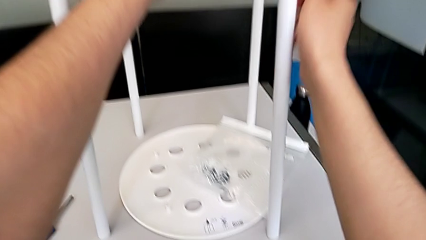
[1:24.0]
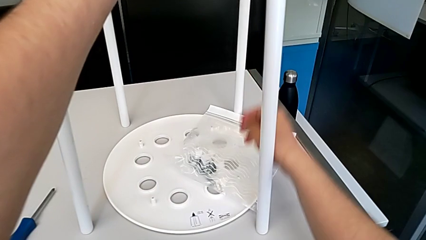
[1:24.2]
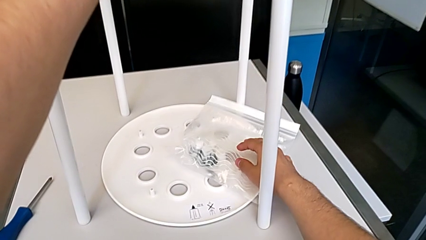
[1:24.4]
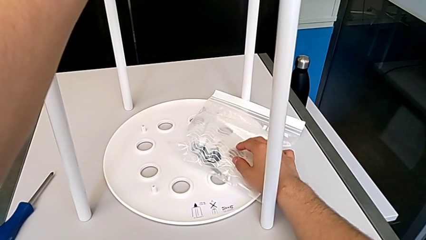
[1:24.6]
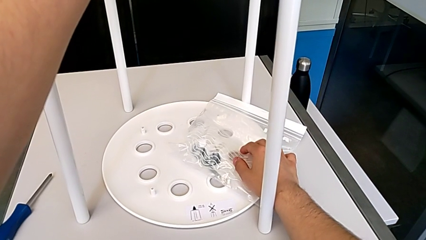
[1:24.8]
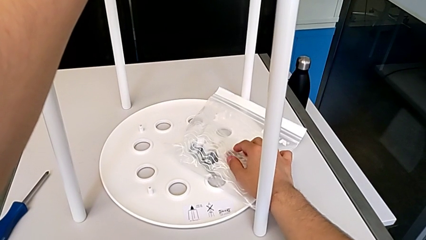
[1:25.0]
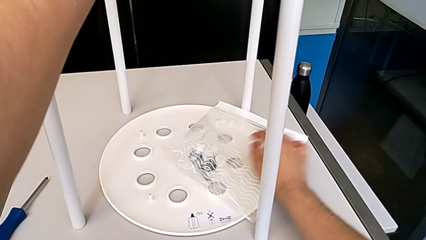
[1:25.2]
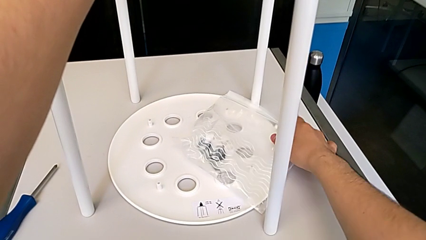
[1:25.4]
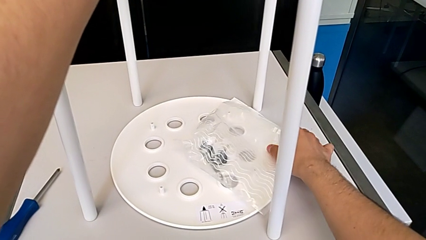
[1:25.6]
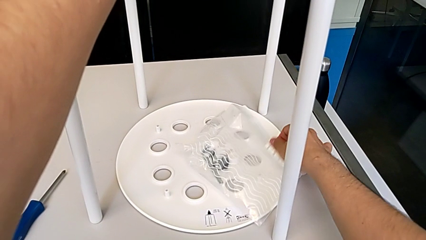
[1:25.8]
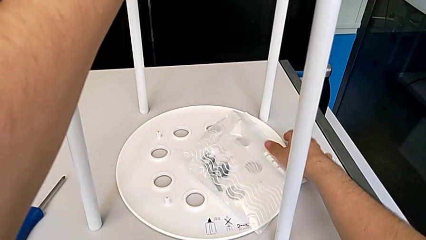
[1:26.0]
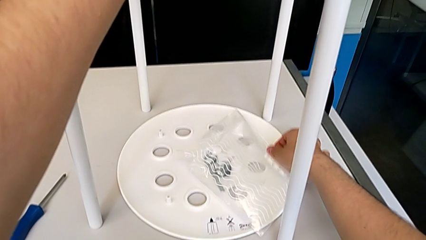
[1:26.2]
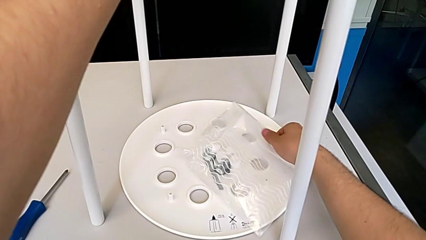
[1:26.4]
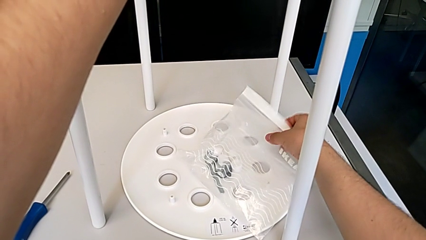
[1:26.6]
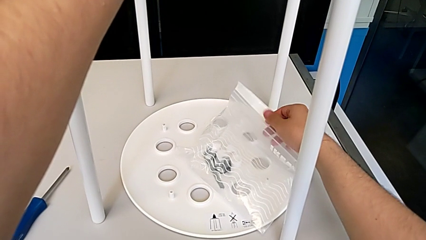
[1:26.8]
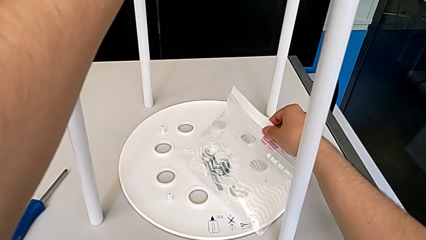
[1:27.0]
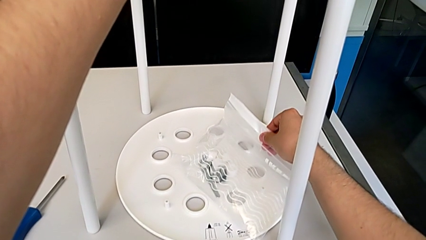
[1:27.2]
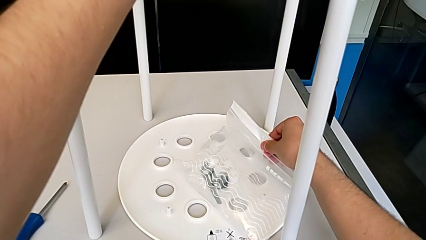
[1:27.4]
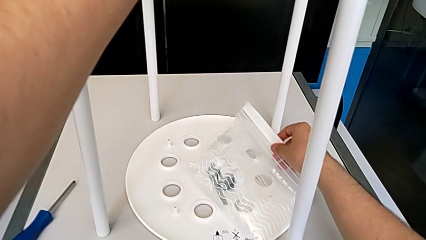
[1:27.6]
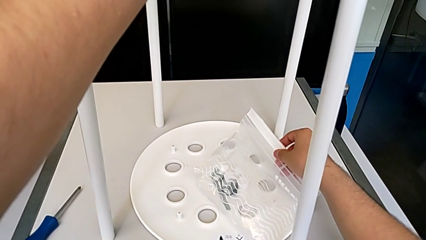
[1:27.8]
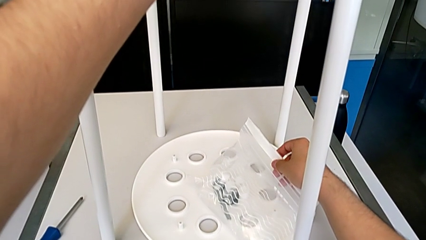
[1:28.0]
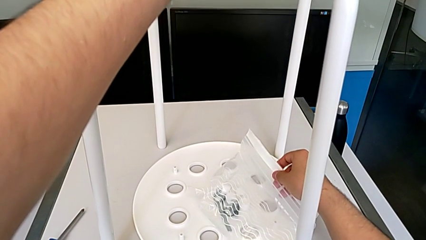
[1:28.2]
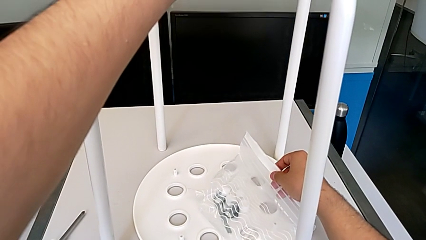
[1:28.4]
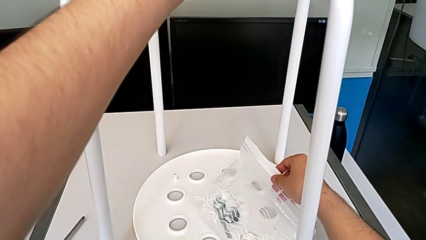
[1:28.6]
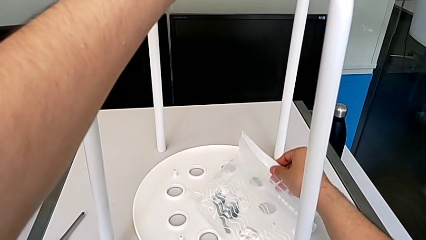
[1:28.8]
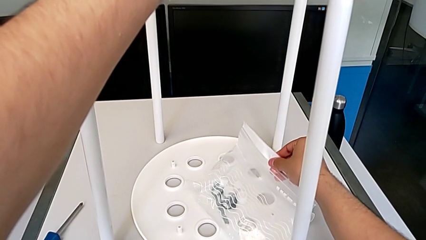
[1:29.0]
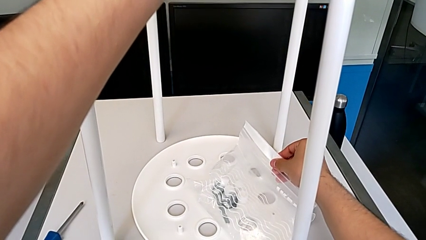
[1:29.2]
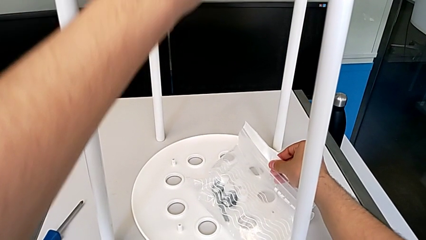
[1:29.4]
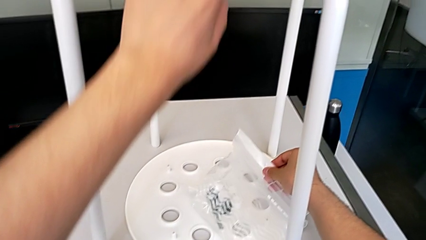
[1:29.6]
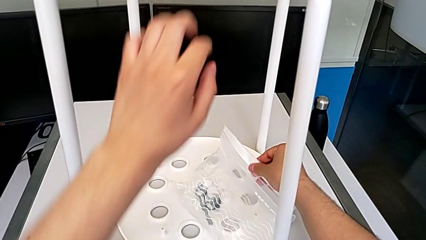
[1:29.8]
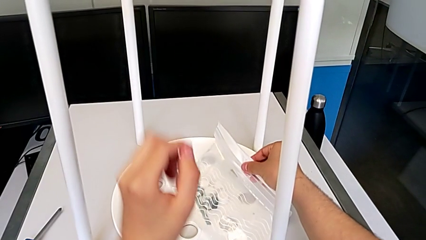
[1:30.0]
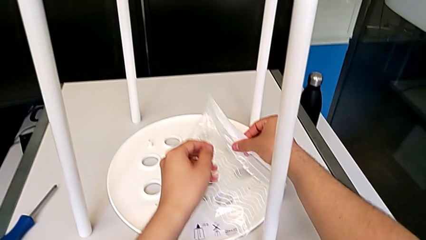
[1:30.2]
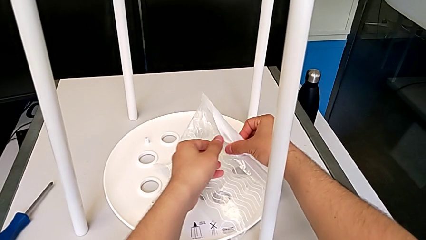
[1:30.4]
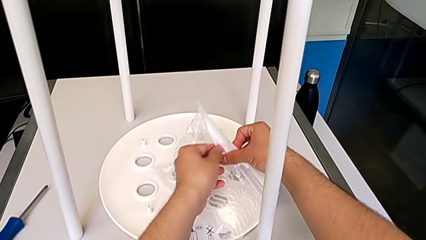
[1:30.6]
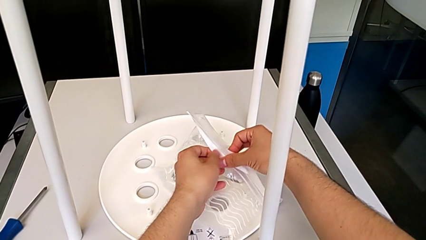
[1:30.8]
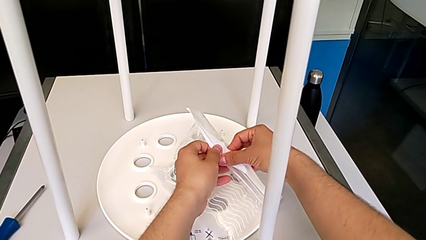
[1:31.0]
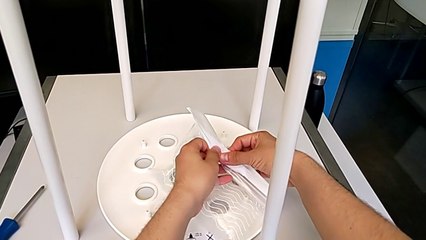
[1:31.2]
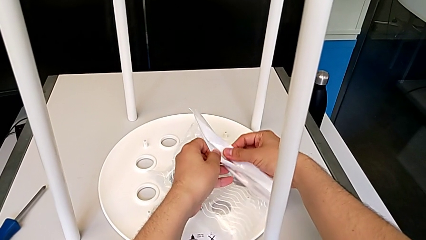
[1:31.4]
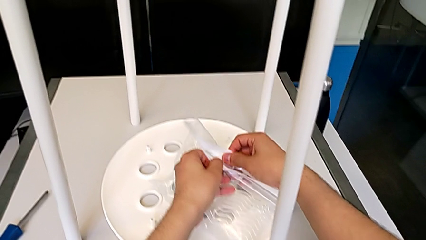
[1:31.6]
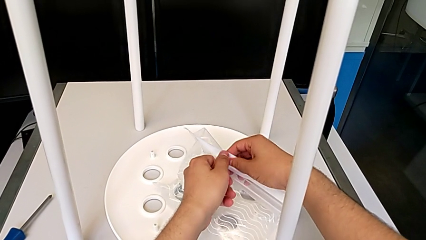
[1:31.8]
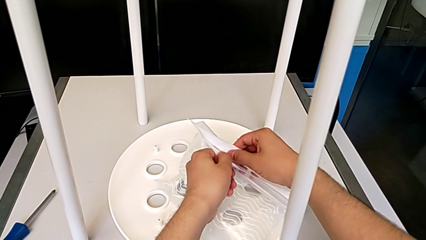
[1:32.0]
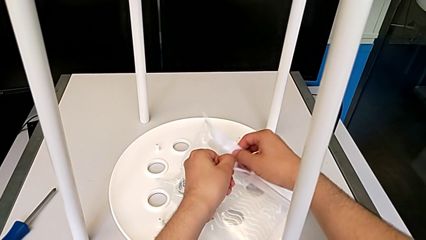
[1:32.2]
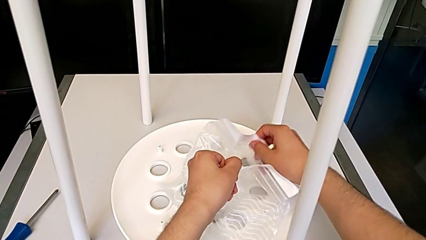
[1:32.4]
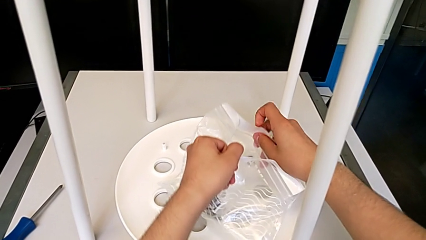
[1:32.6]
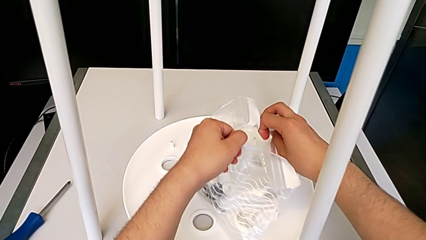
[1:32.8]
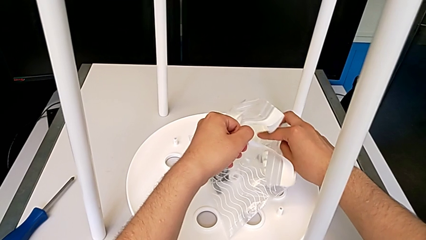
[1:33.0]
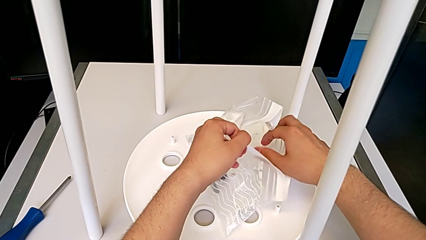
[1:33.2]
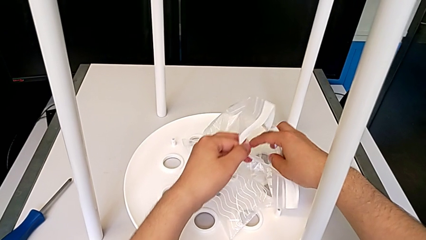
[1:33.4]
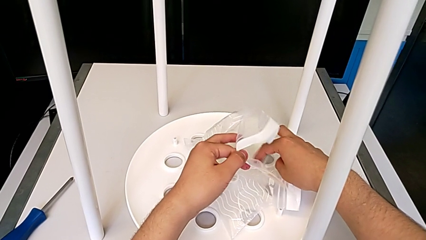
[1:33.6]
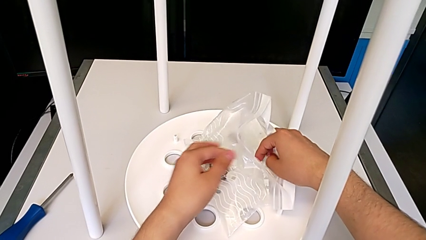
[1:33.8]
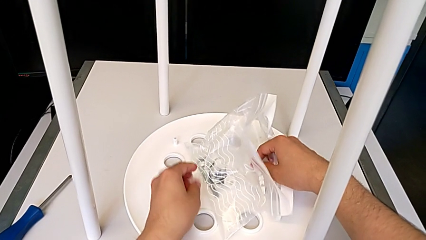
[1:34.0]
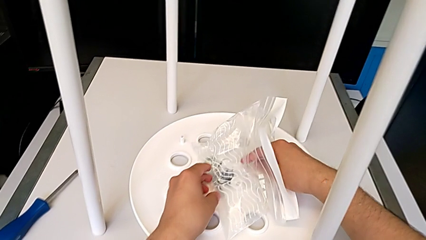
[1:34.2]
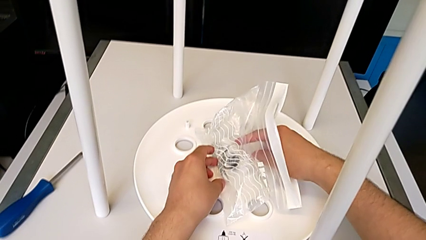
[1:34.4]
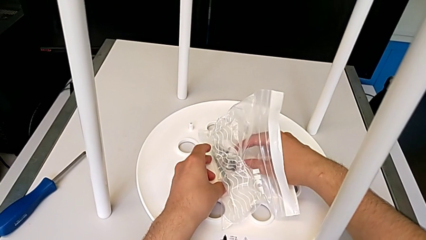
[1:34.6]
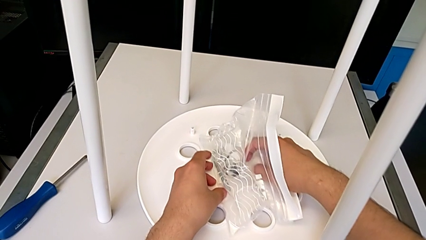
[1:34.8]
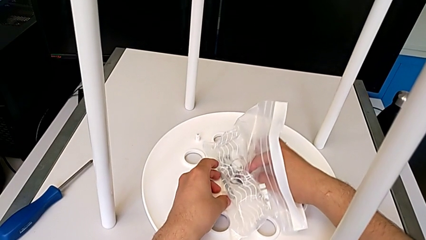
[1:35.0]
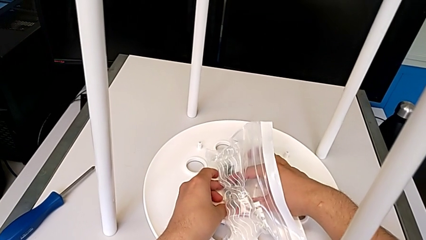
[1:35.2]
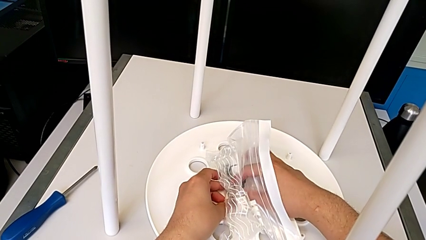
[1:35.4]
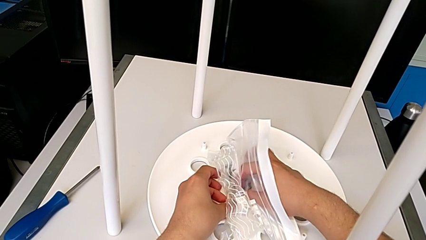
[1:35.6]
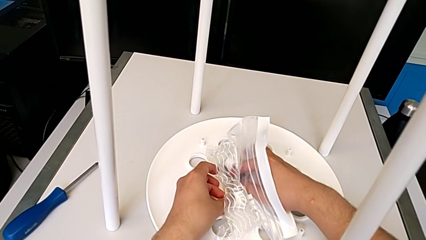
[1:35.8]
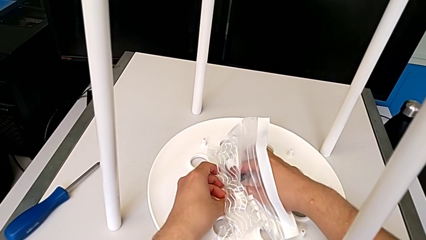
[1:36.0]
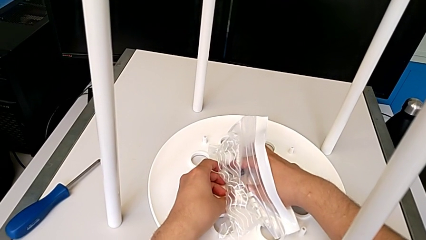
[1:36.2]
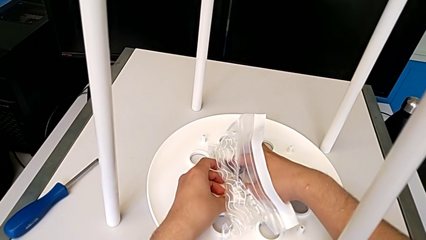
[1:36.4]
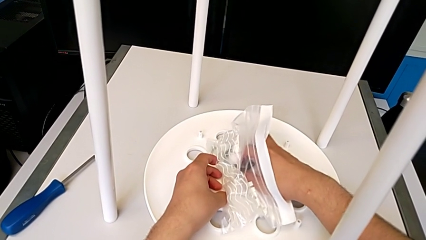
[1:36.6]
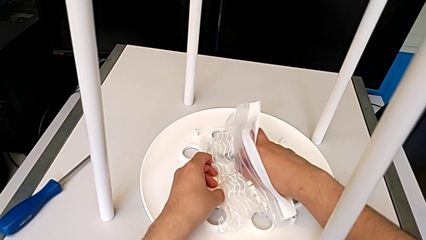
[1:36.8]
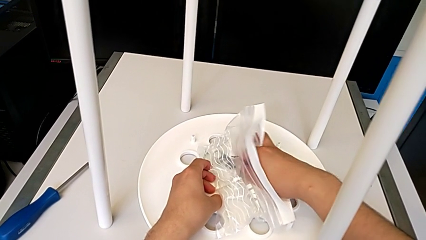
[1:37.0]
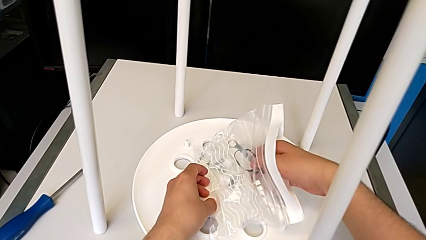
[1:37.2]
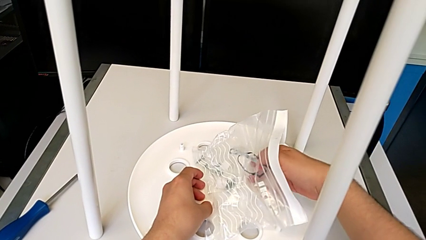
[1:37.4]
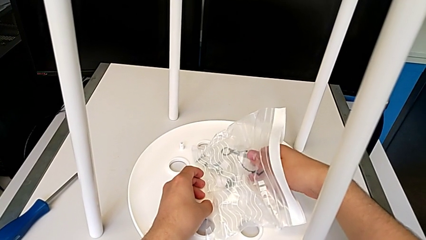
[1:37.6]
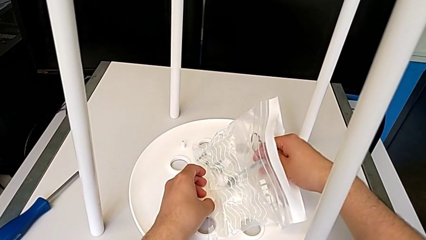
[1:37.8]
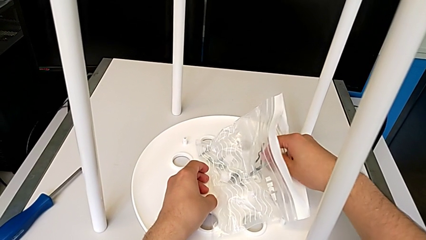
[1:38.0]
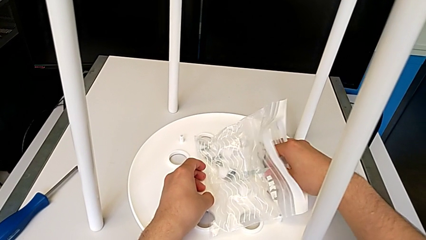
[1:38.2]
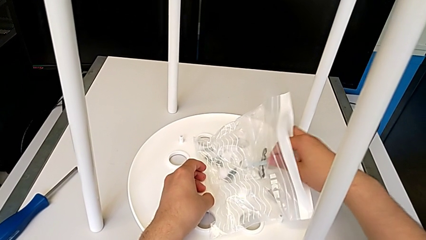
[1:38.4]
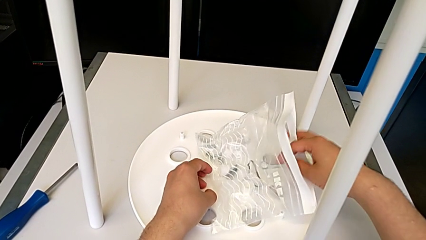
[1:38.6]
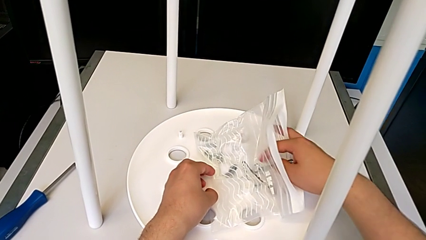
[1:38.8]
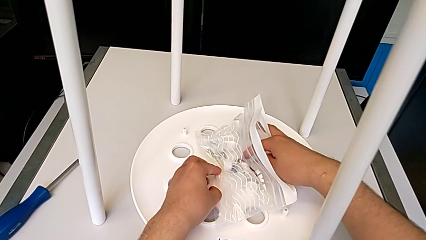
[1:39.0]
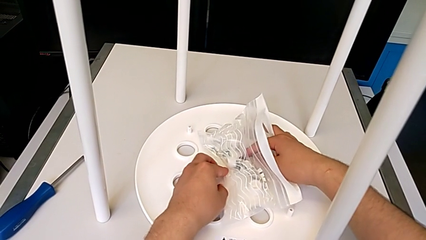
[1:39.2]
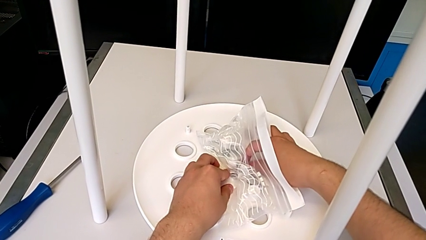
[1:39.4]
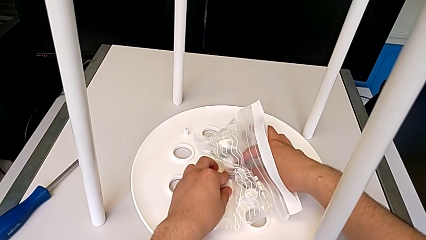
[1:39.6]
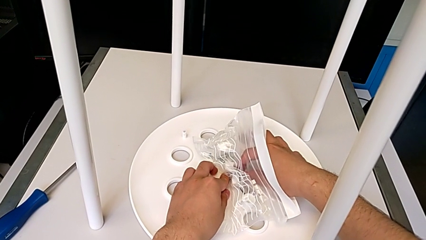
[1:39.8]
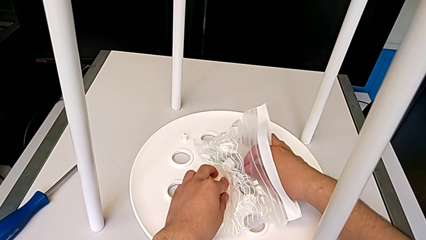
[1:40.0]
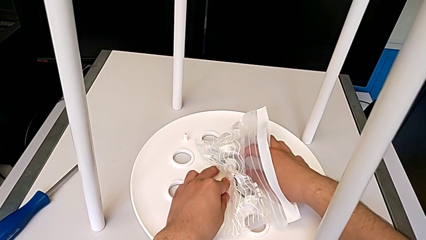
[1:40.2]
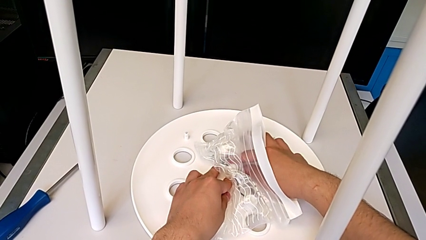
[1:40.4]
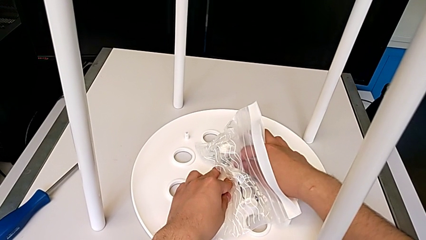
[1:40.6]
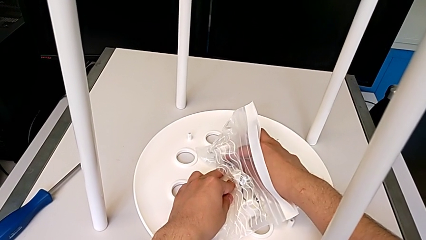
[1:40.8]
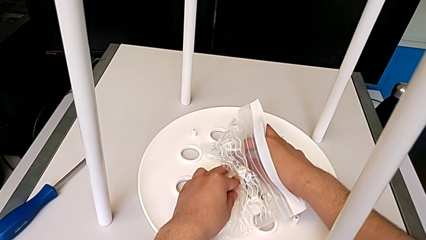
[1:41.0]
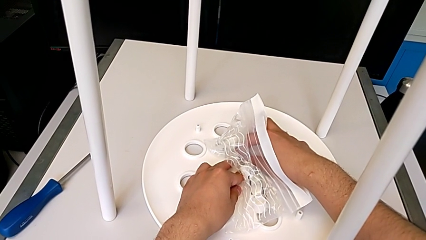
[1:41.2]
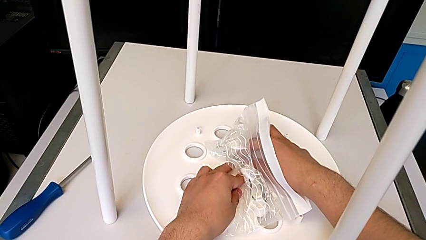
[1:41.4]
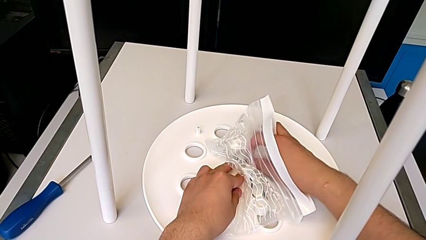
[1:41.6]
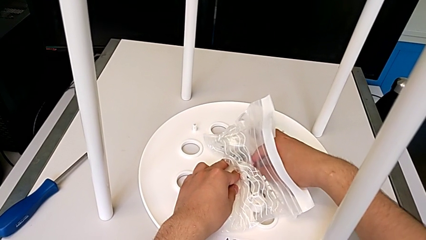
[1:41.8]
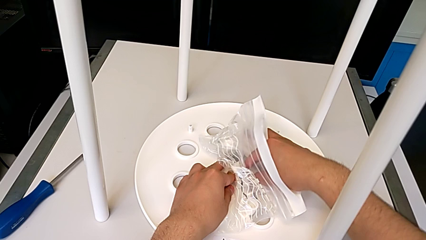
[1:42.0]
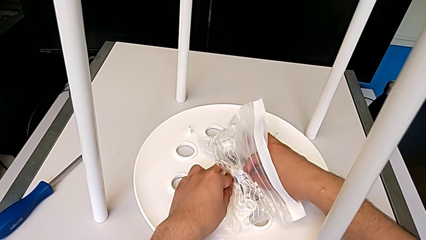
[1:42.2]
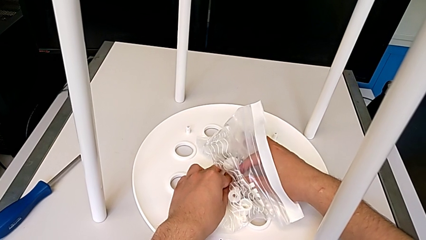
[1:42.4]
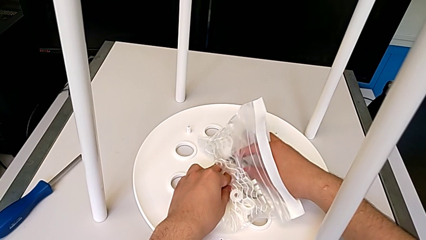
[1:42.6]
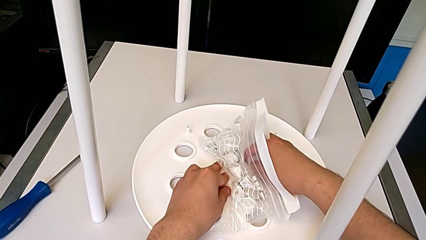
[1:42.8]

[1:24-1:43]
The camera wearer is grabbing the bolt and saddle washer from the screw bag. They open the plastic bag and begin to grab the Allen wrench.
